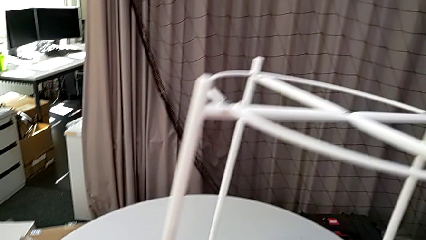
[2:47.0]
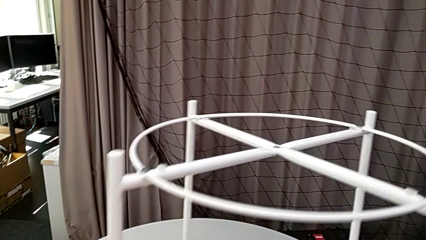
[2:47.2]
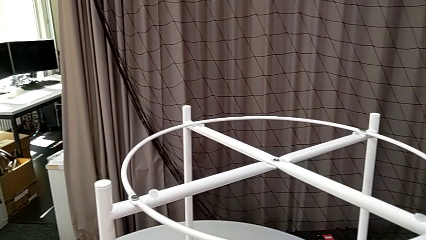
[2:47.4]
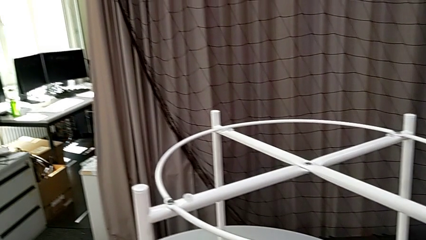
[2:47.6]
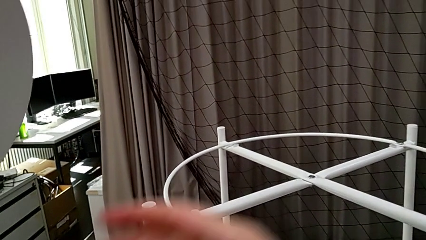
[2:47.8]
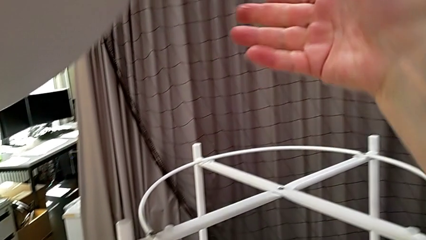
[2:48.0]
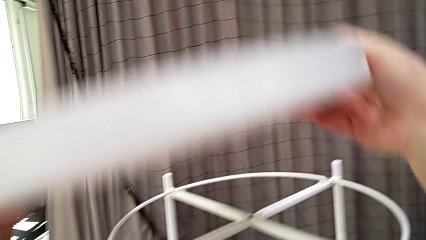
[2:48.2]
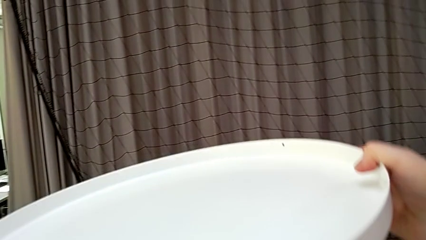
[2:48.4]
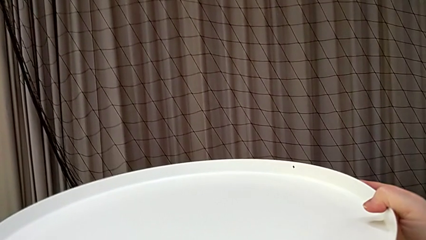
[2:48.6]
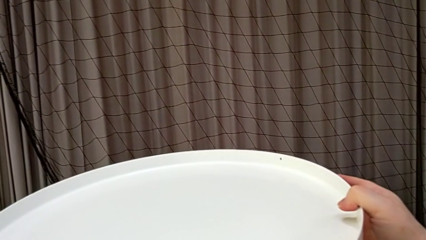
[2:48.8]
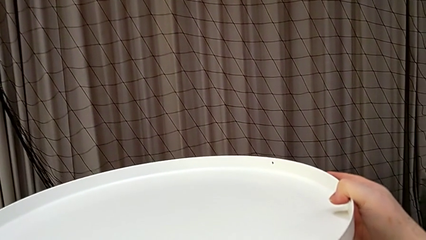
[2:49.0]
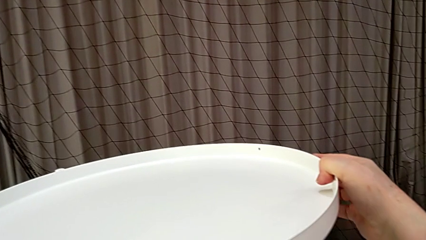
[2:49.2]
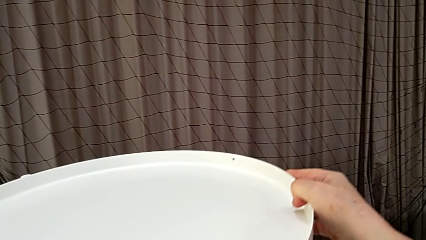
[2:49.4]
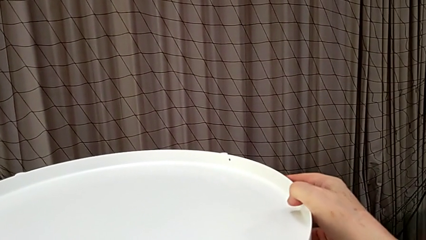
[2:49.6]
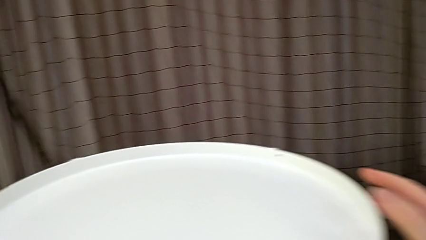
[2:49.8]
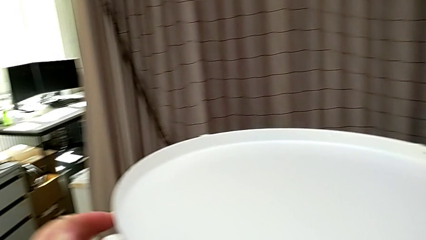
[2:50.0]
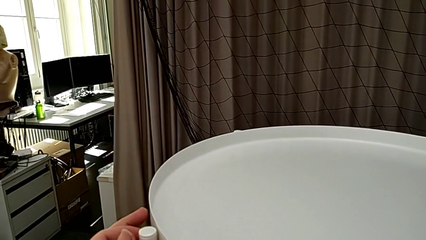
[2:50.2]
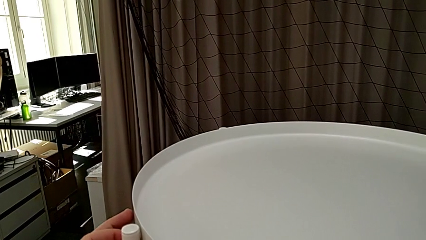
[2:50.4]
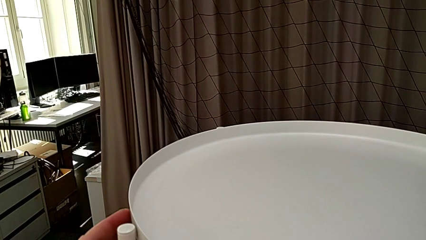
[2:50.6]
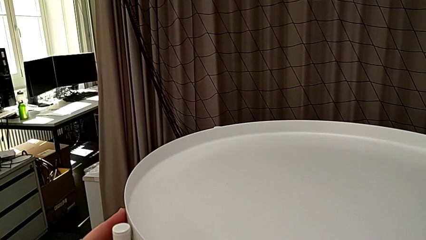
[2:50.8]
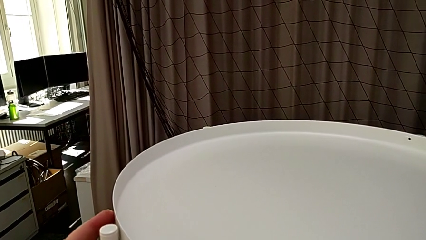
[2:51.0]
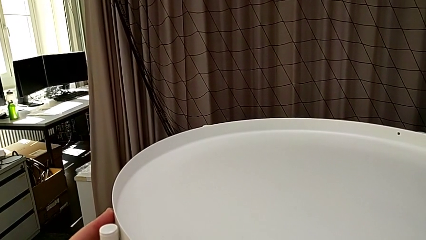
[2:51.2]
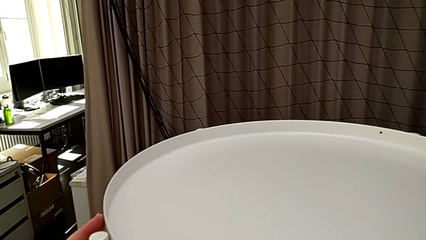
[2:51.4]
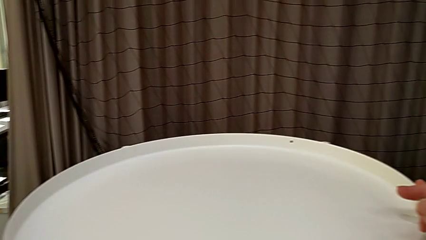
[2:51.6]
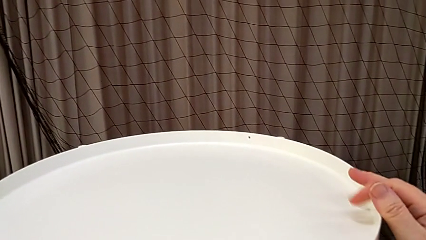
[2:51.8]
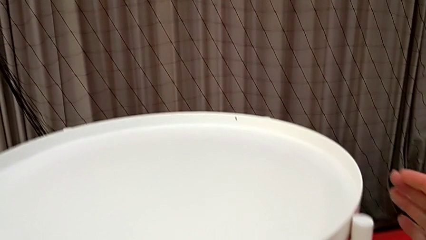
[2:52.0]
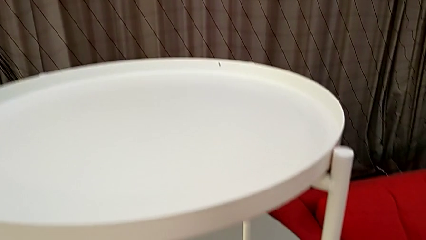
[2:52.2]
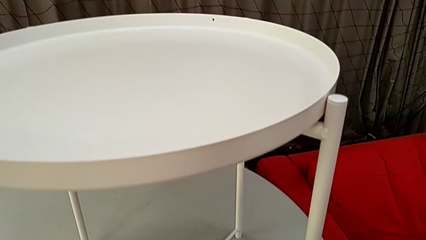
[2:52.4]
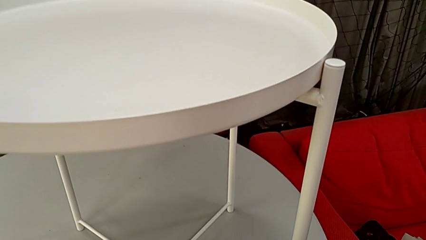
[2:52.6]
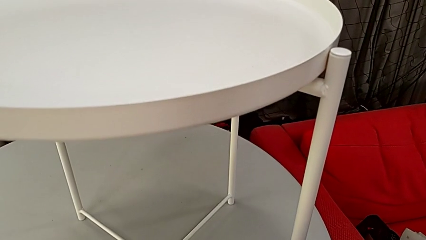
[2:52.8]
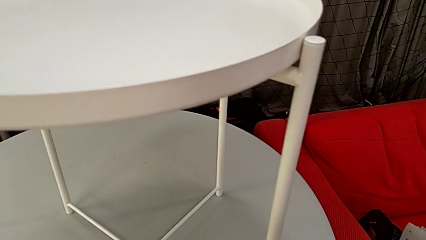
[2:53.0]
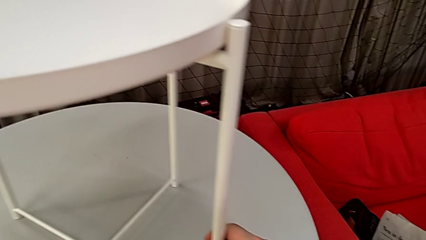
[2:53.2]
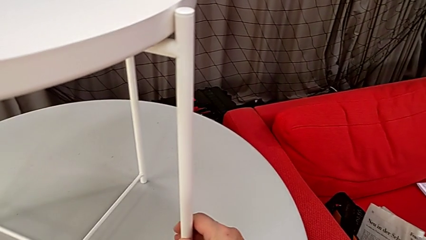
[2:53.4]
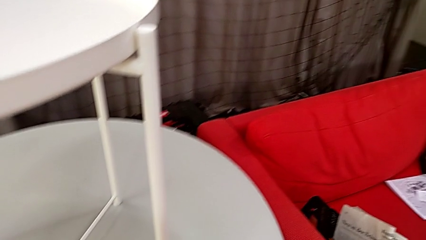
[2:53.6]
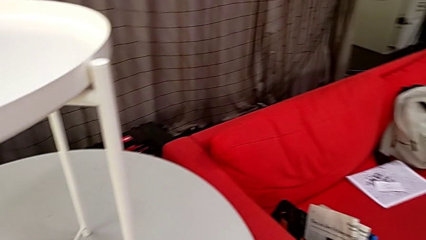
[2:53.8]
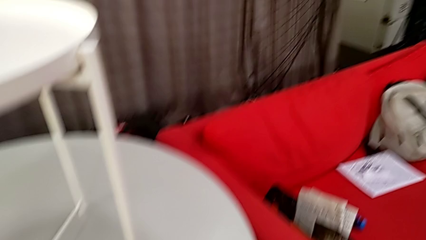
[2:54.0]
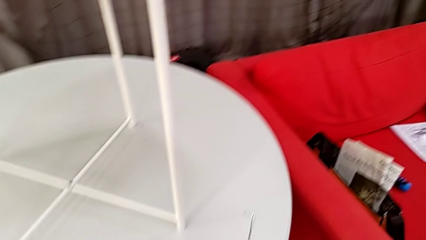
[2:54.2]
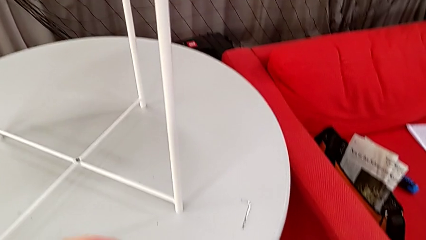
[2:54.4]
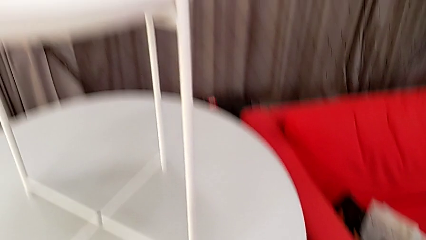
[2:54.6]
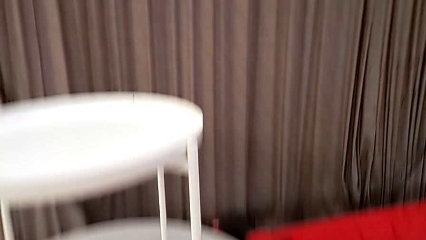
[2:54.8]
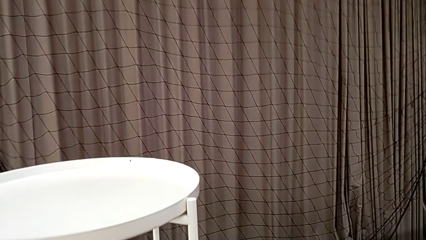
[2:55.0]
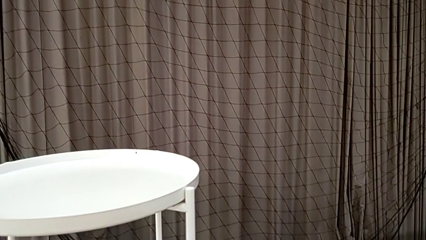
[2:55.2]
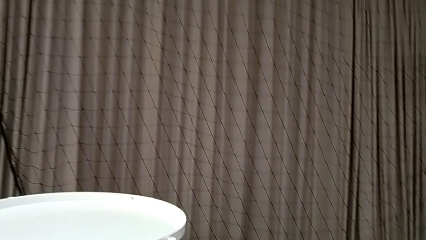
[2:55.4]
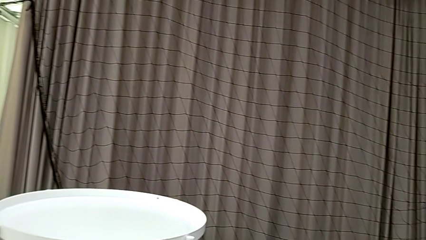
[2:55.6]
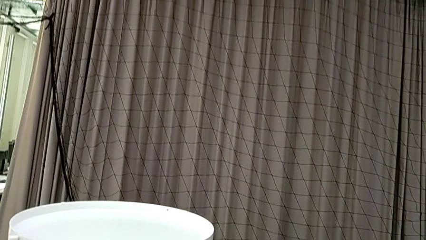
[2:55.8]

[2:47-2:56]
The camera wearer is assembling the base. They place the leg, flip the tray, place it and slide the tray table.
